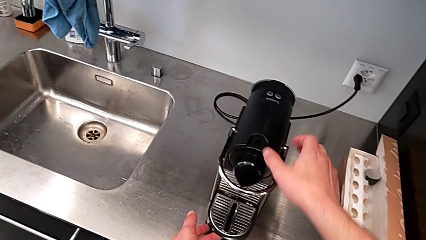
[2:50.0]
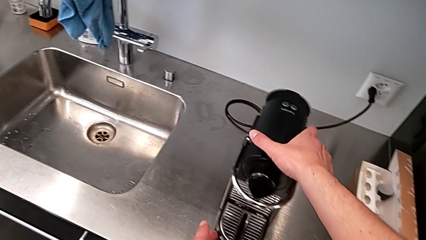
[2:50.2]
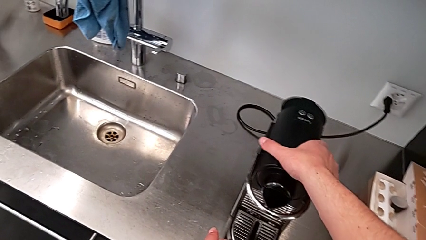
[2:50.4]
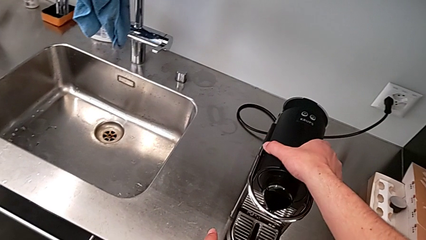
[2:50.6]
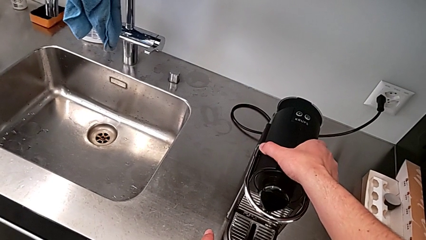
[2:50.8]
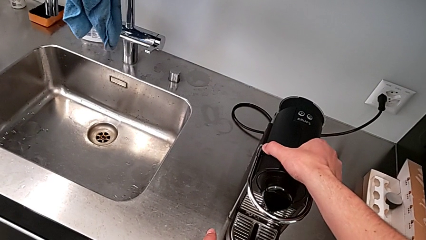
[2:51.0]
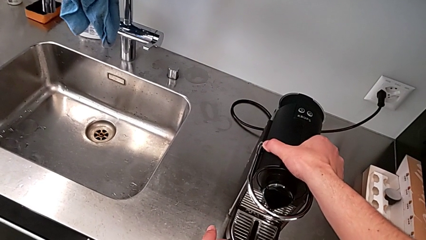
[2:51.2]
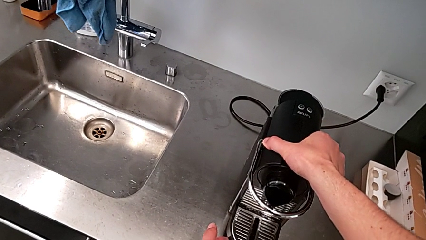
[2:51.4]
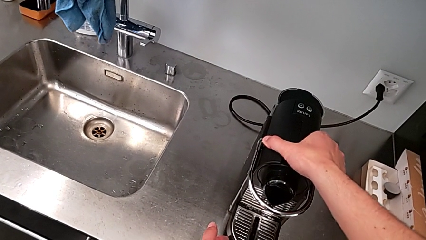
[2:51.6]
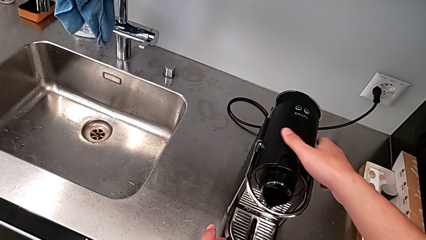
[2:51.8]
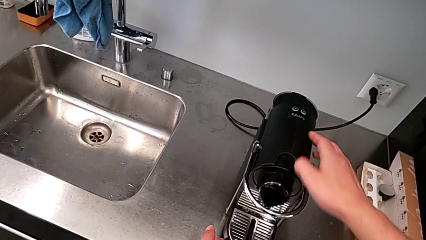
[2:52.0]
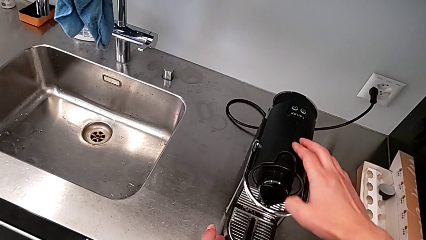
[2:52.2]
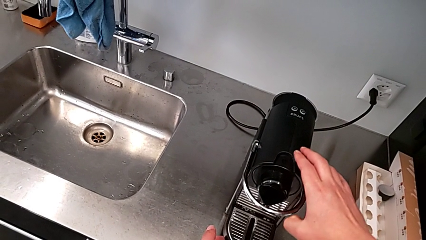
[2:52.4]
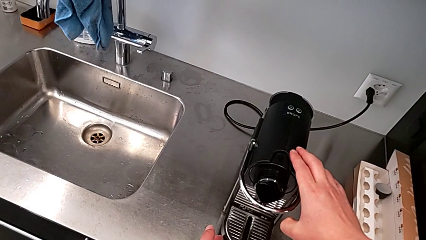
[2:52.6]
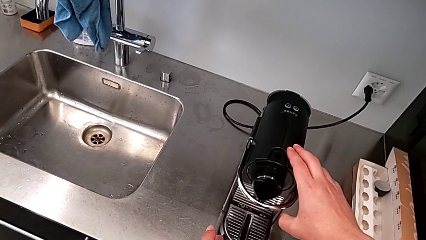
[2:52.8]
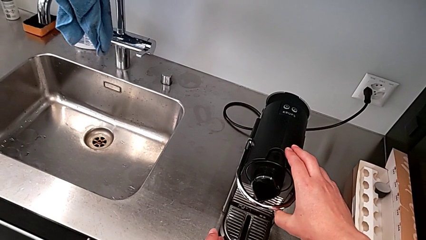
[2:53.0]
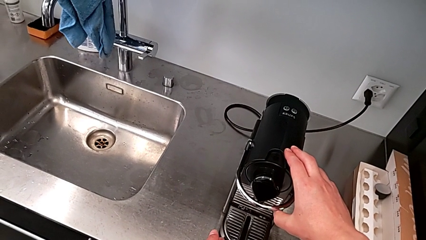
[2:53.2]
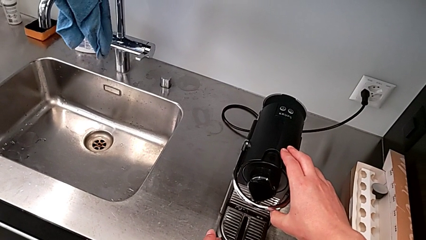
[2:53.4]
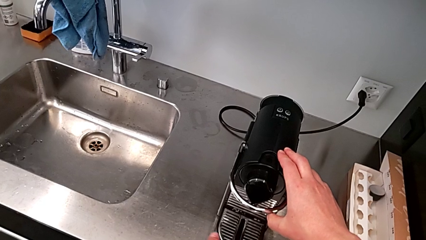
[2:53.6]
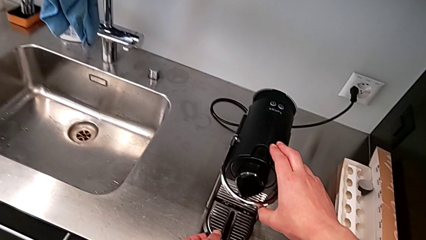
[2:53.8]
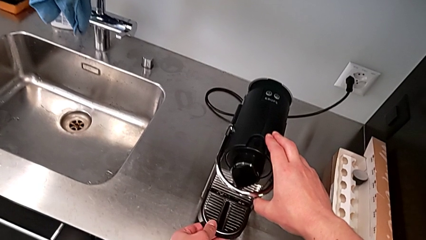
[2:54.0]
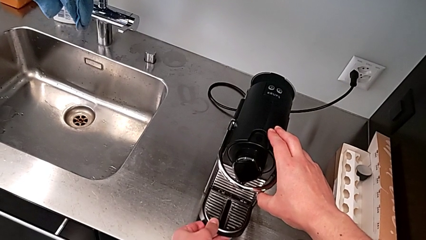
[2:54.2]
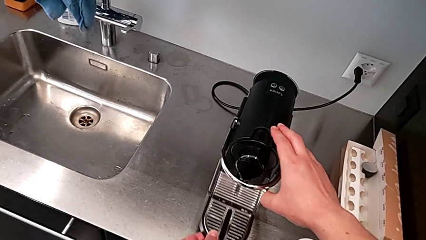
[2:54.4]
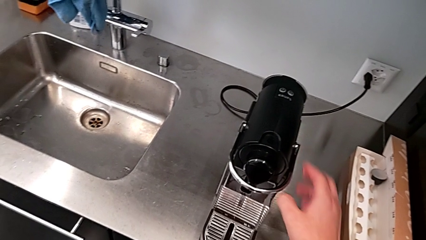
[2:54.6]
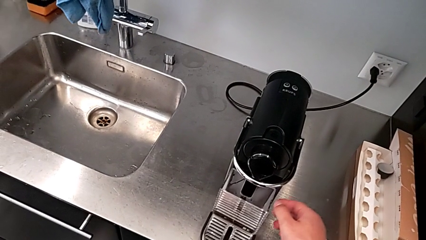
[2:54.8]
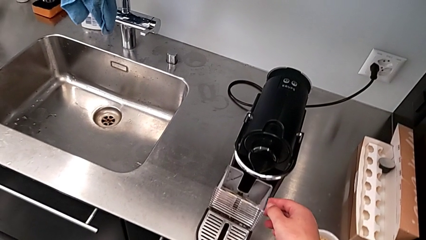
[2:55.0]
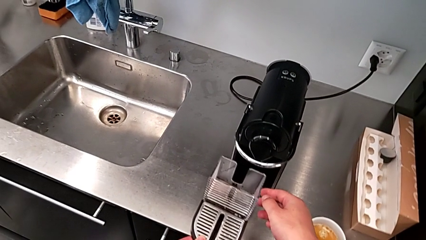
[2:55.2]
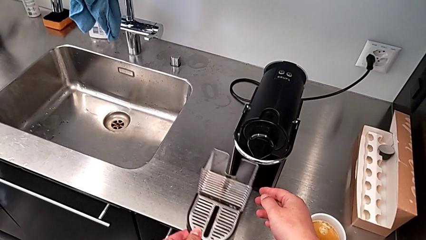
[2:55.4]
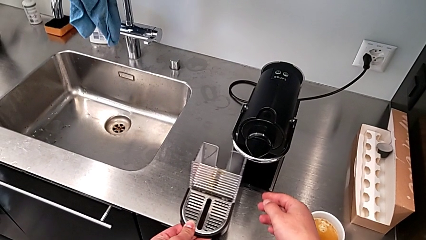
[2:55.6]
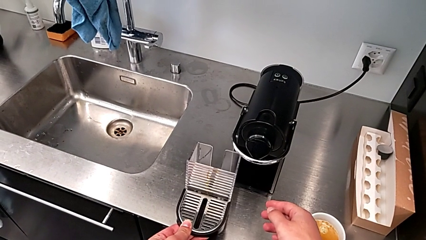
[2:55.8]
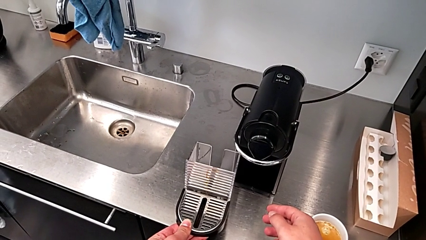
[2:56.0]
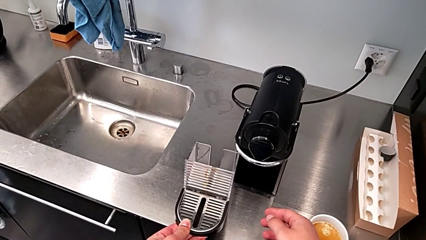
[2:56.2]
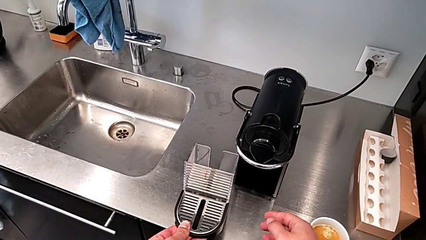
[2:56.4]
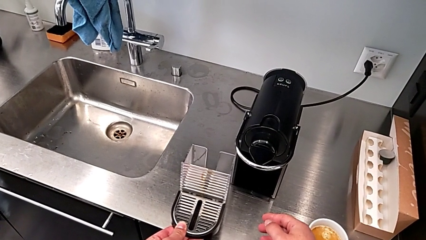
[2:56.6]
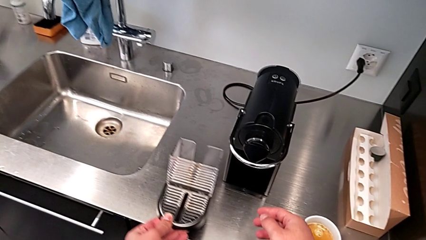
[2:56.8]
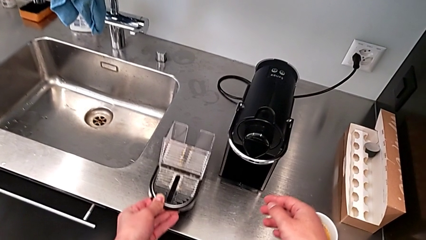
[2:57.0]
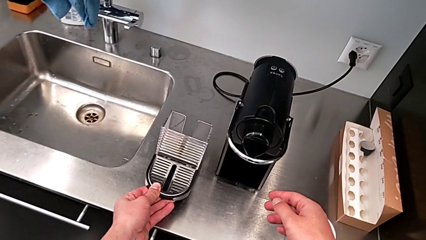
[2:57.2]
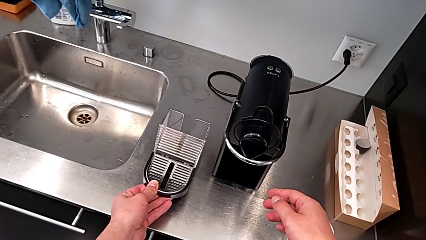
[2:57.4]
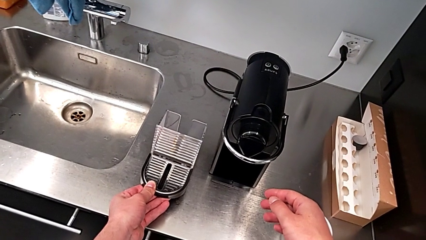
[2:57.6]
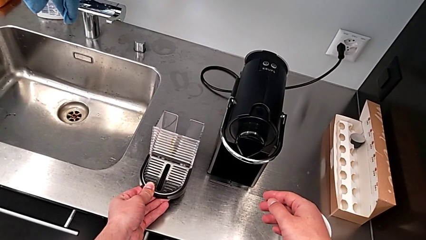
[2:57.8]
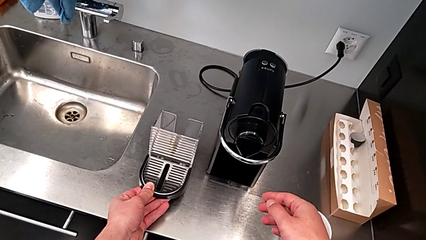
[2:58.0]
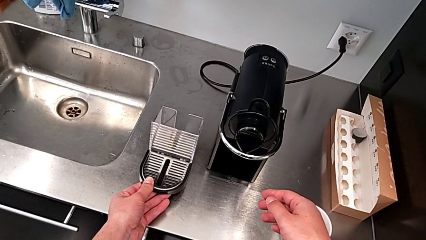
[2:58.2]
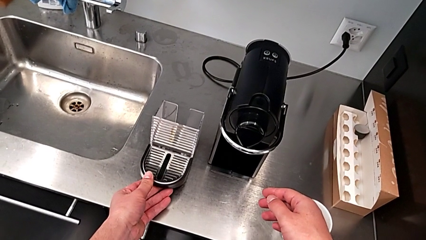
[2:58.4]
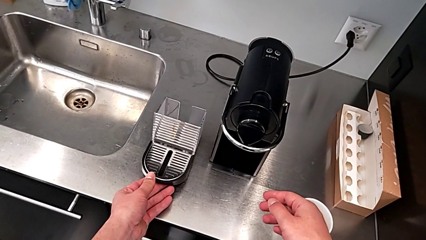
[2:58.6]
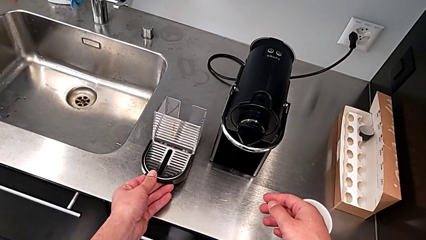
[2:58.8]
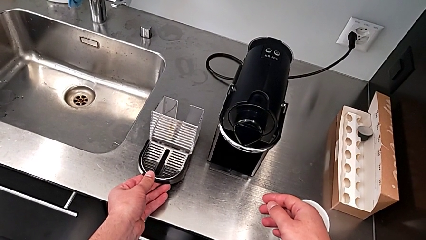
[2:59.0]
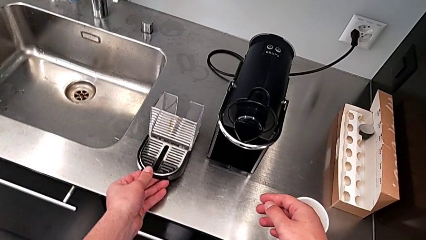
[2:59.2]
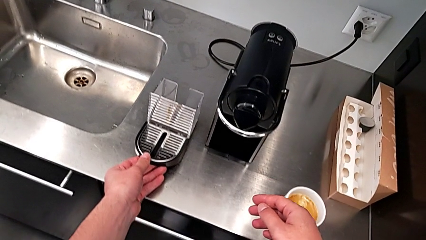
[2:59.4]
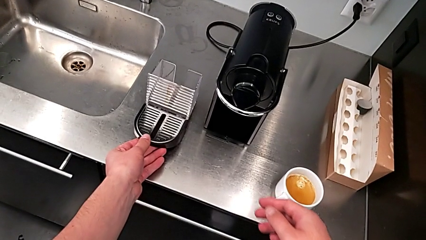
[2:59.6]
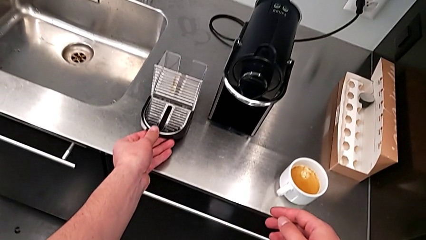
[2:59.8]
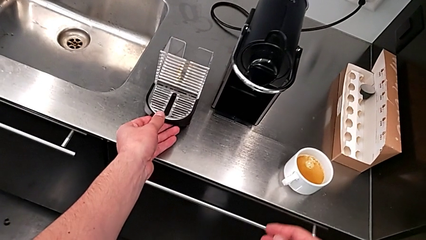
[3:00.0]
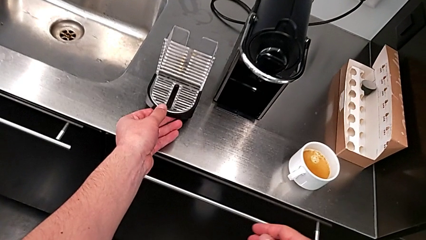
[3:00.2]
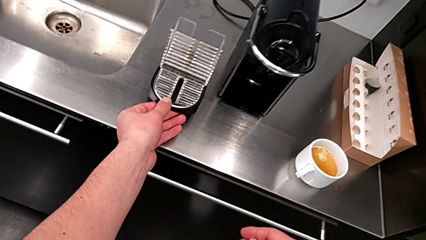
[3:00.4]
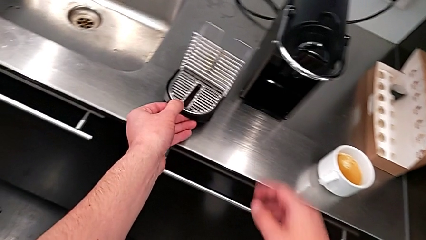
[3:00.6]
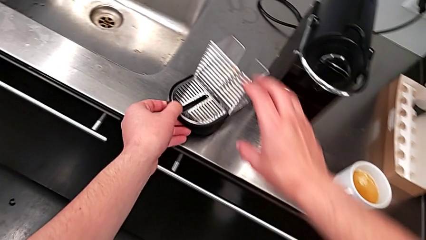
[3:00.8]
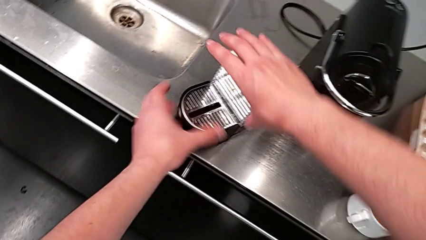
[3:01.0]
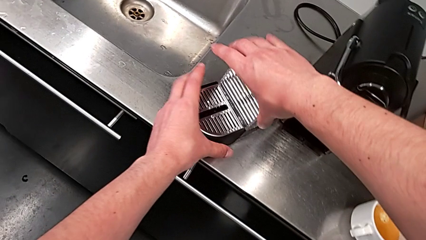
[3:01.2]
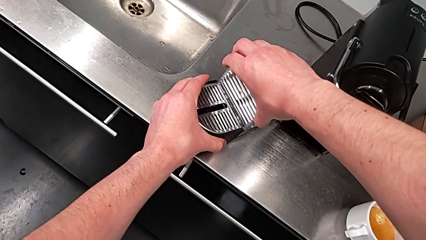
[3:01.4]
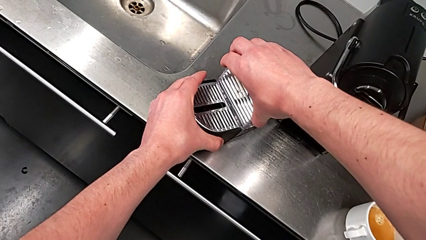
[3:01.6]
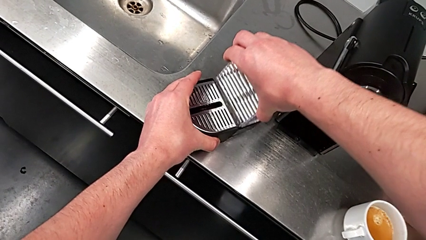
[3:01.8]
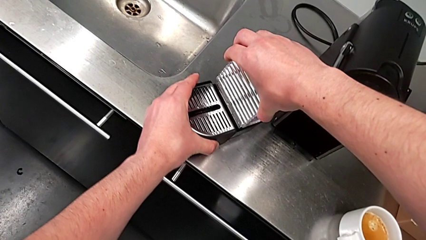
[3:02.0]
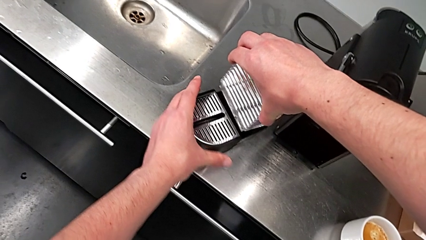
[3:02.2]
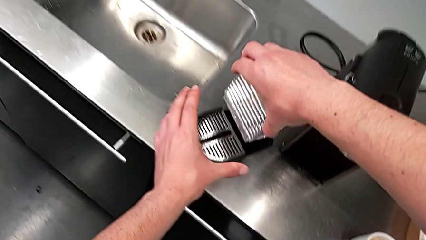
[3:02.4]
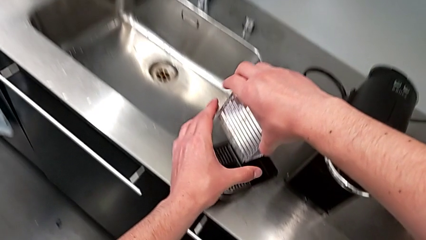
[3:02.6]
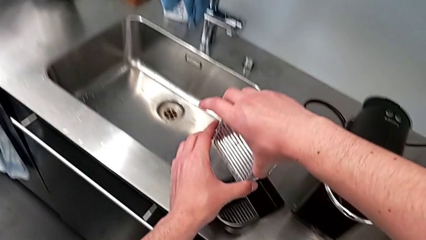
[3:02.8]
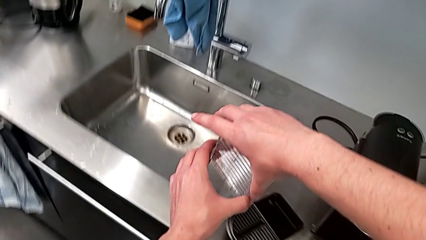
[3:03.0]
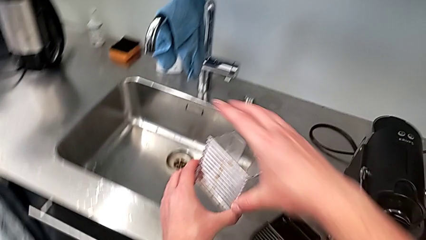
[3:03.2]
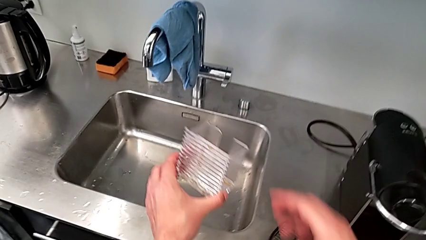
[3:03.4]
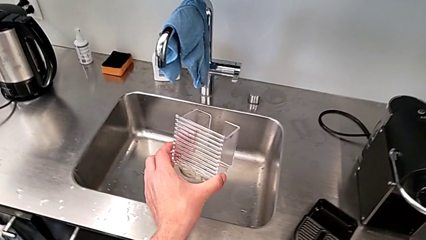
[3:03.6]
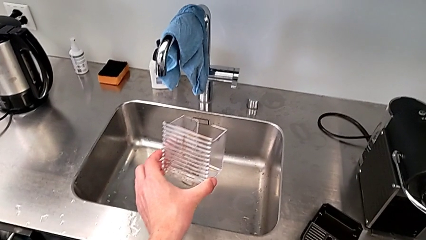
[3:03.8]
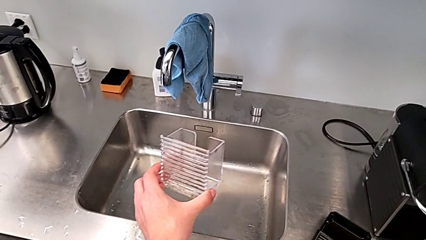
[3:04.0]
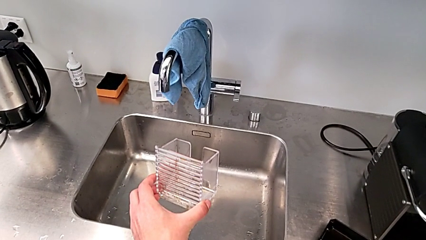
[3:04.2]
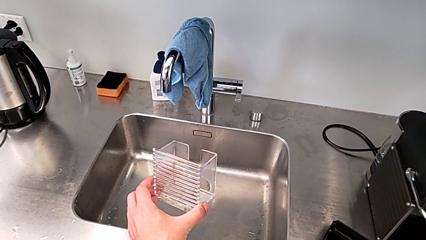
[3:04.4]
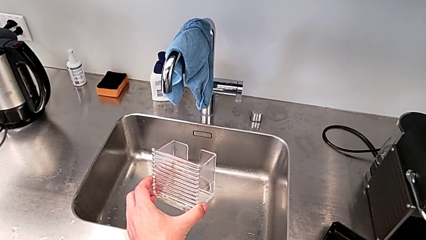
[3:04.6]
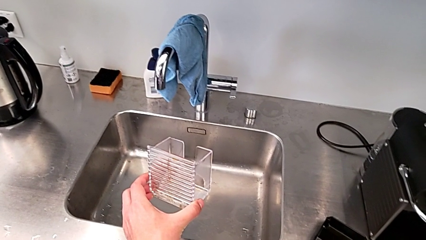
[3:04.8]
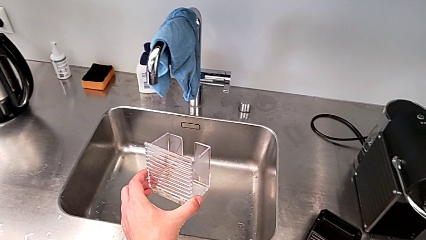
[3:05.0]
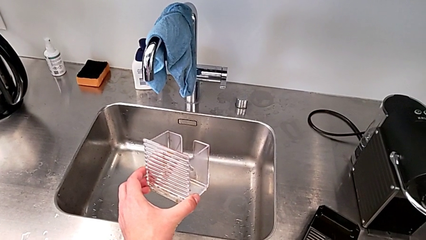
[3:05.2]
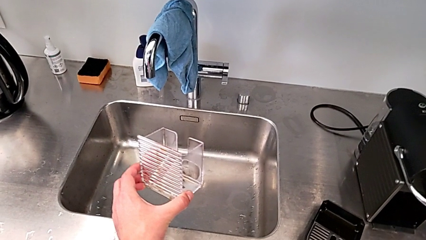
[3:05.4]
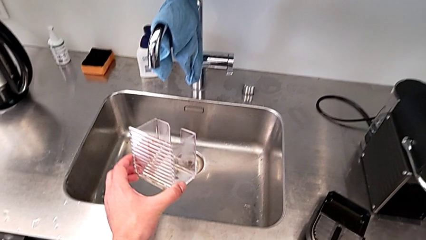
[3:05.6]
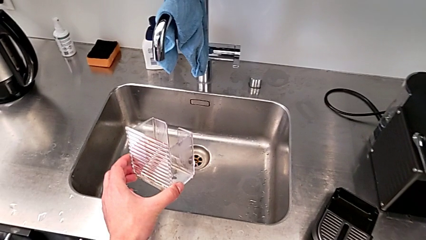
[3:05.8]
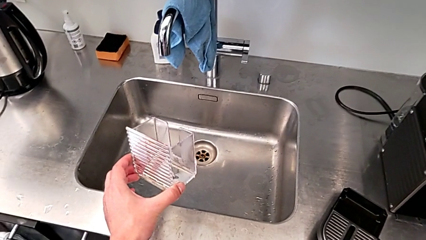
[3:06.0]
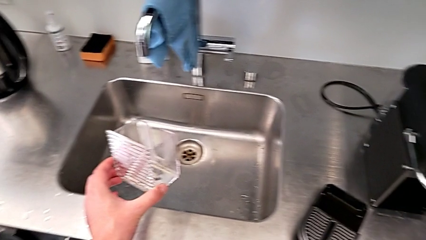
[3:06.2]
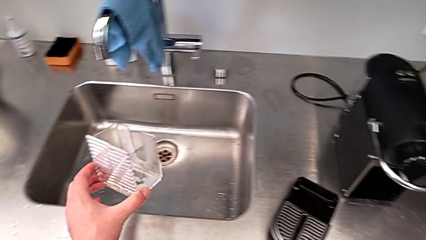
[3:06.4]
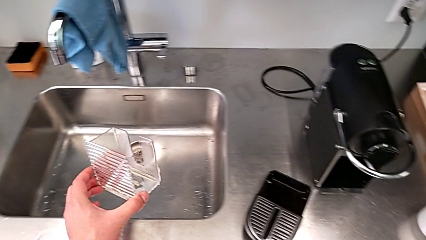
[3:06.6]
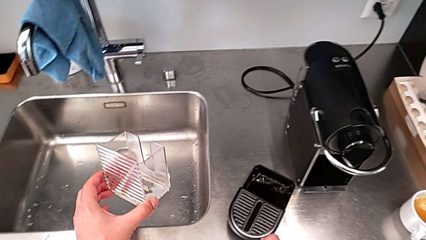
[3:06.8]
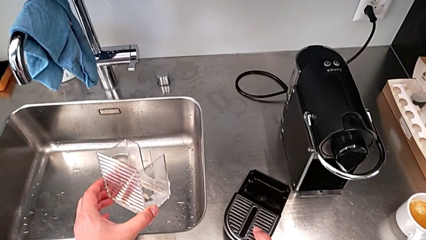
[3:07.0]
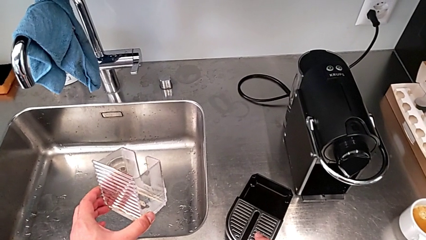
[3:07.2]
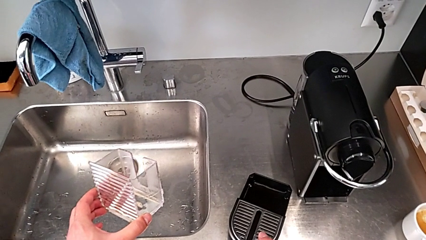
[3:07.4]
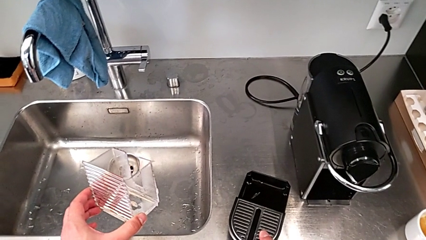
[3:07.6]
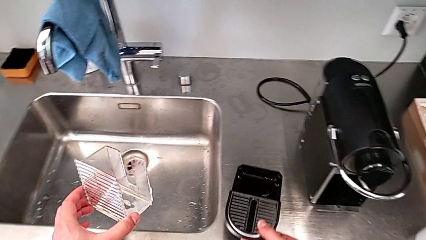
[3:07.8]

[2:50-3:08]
The camera wearer is emptying the drip tray. They inspect the front capsule coffee machine with the right hand, withdraw the drip tray with the left hand and place it with the right hand. They grab the capsule container, lift it and lift the drip tray, all with the right hand.
